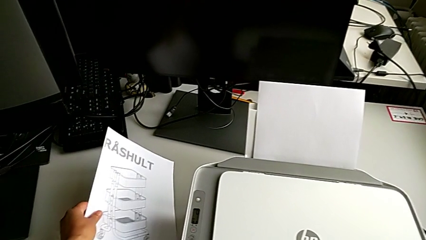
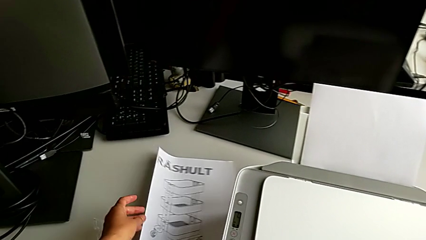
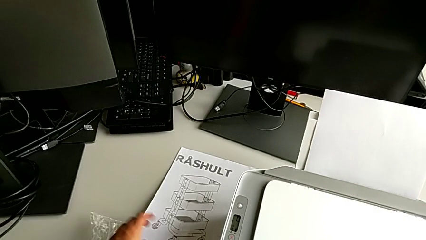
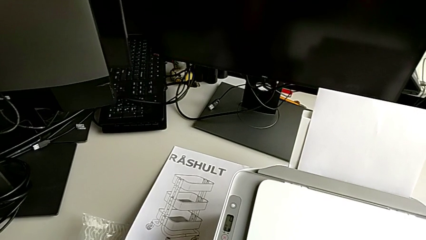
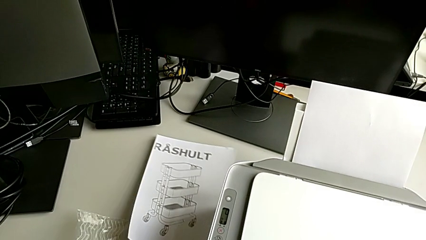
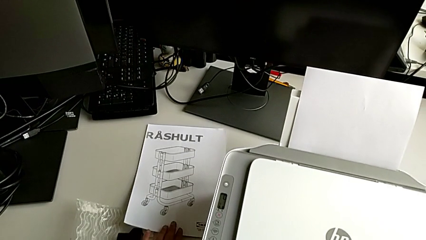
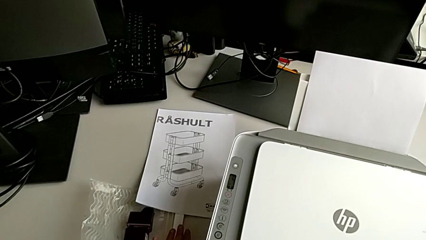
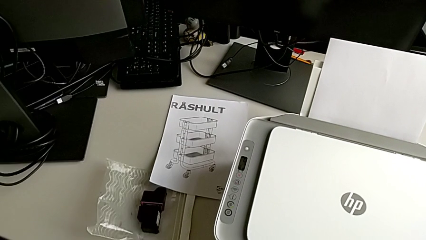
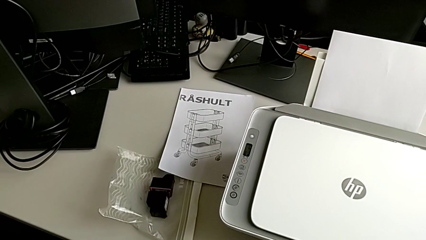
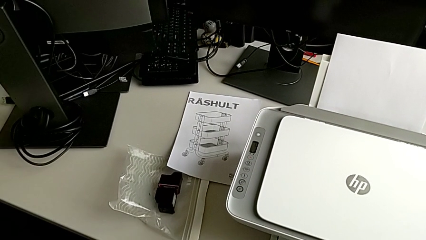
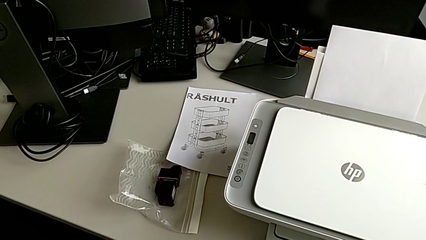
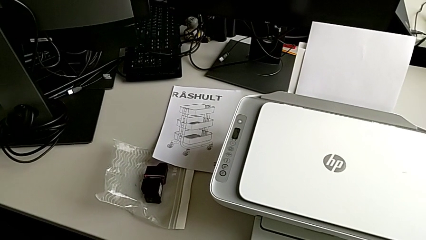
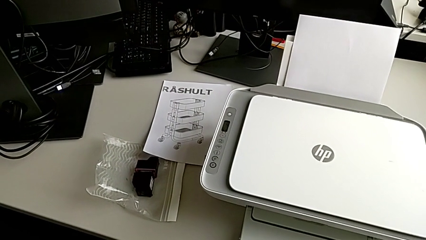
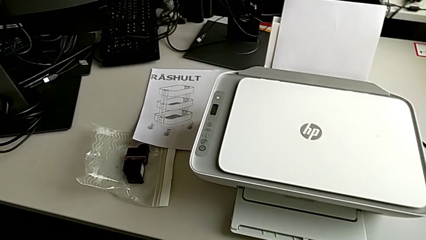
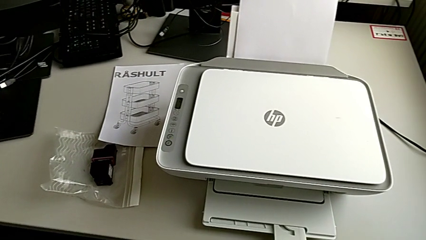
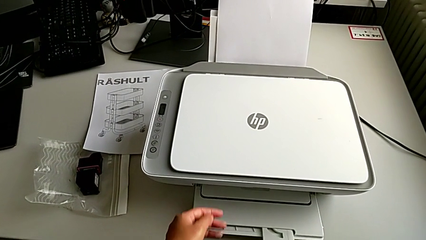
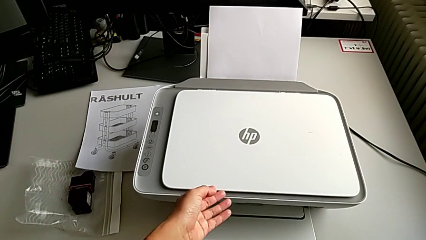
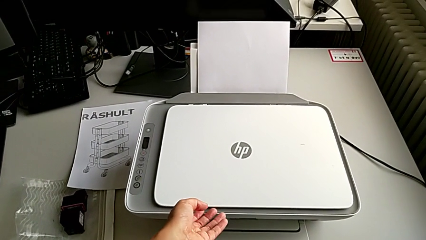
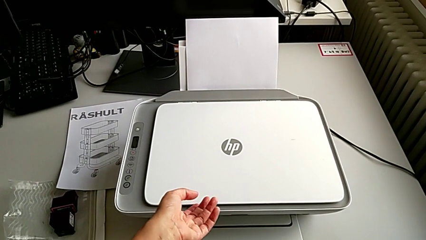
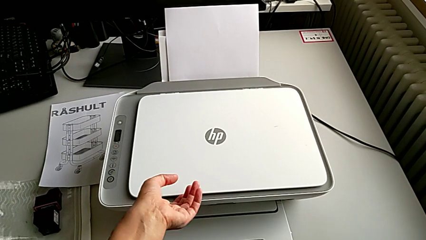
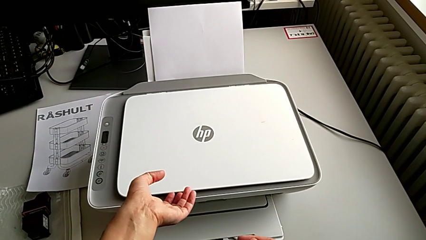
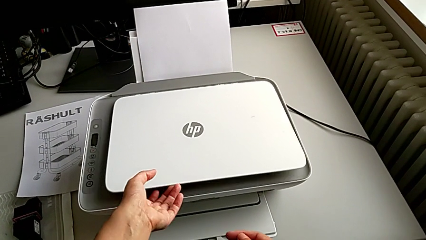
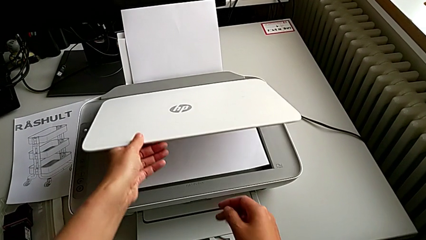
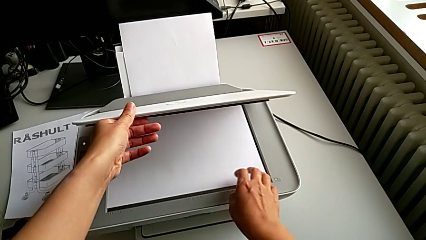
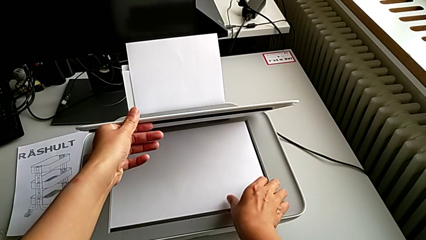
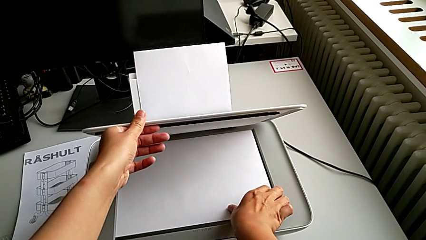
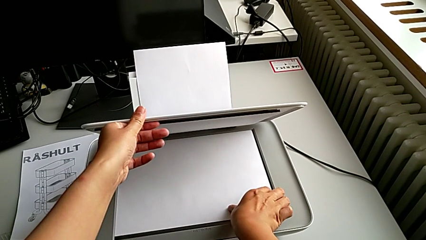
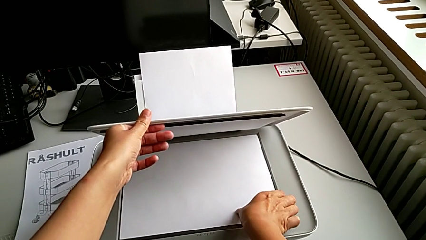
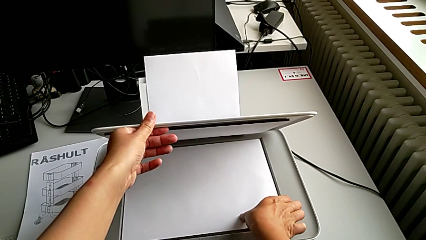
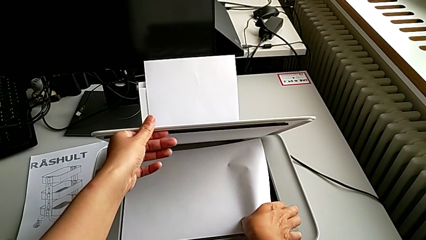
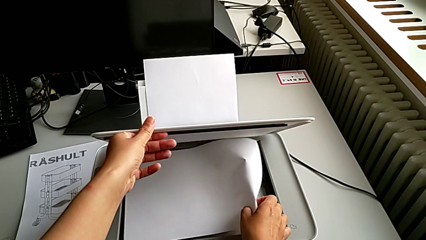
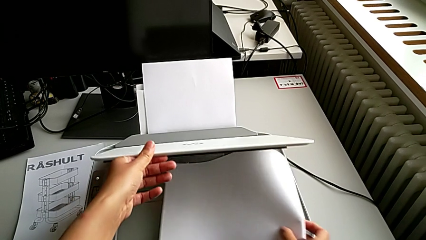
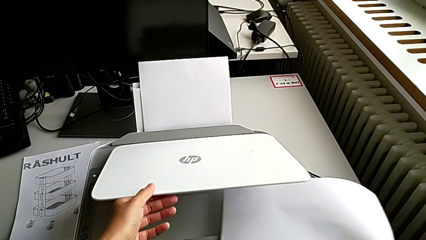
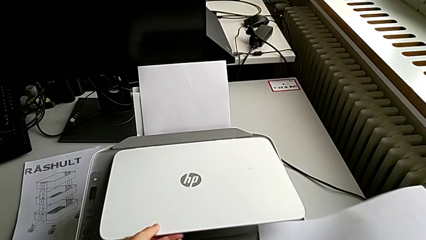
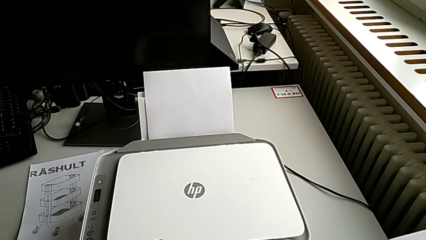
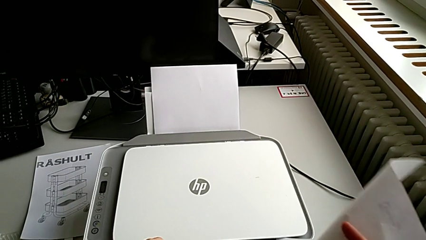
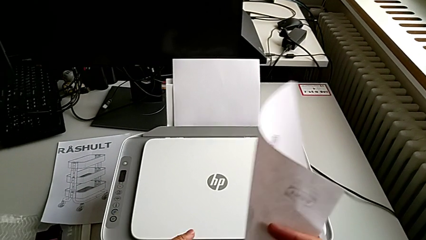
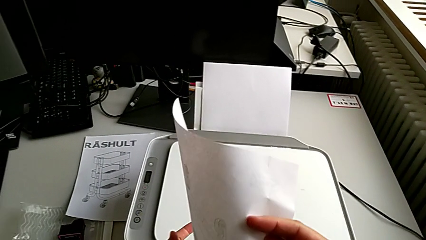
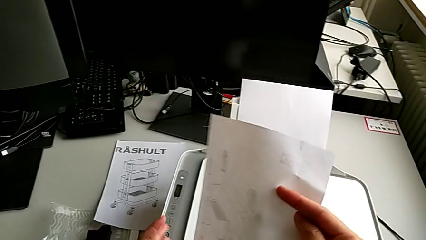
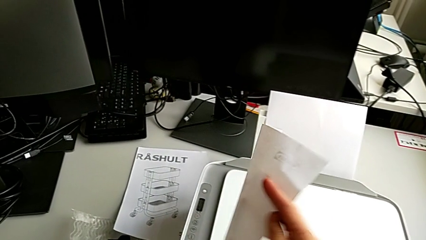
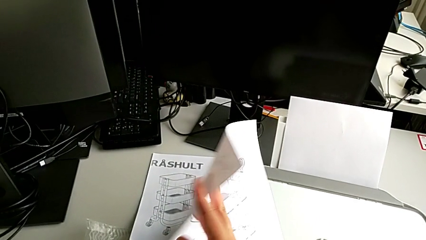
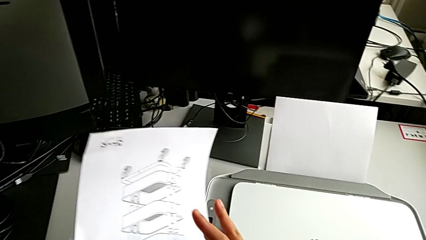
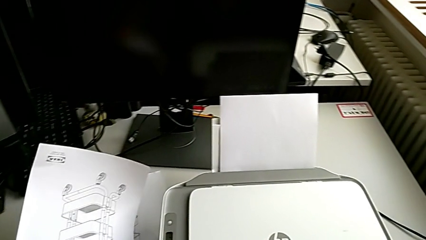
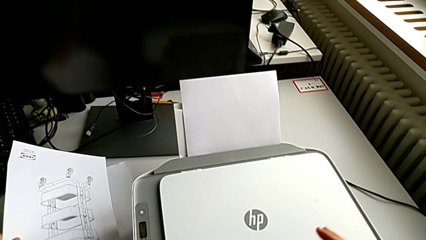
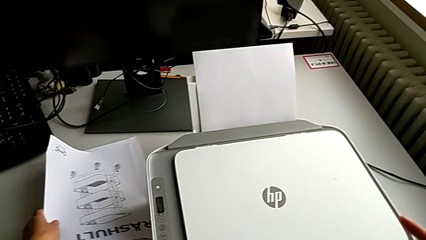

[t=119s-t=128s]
The camera wearer is making a copy with the printer. They place the copy, open the copy gate, grab the paper stack, close the copy gate and begin to place the paper stack.

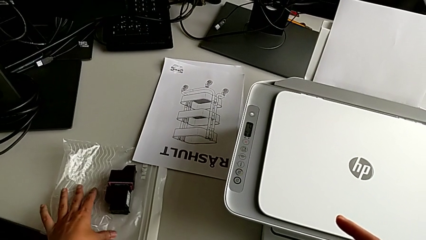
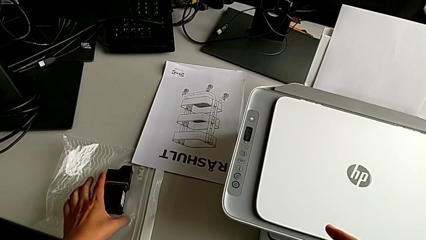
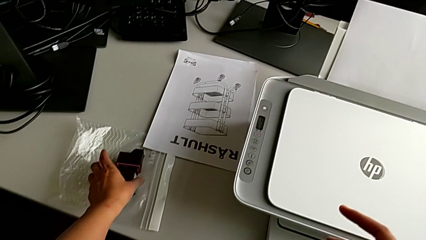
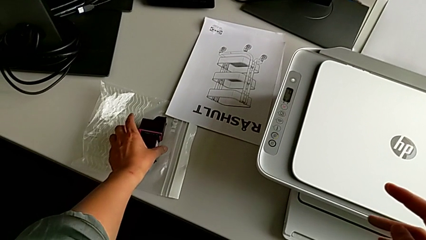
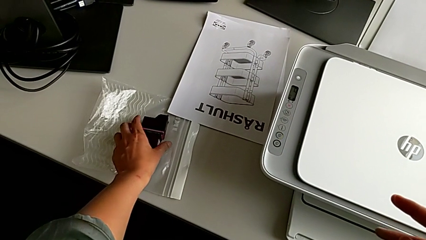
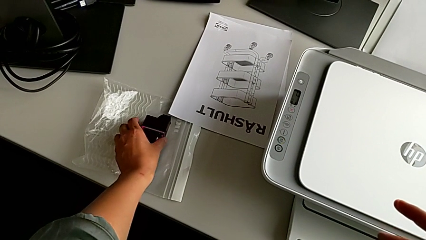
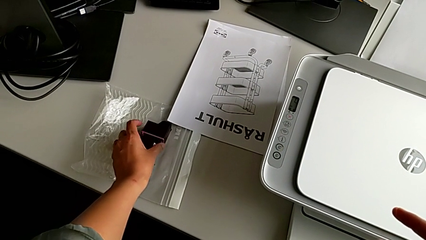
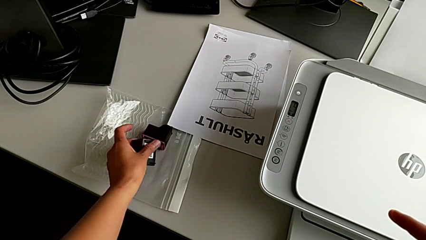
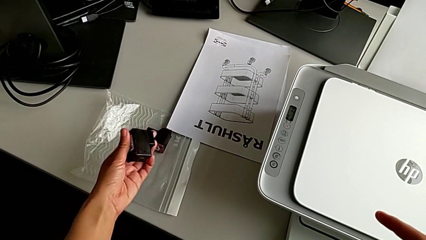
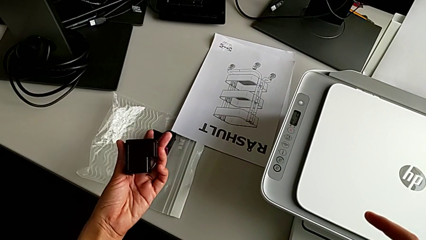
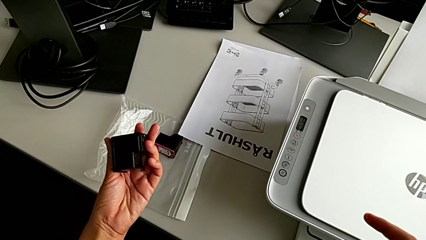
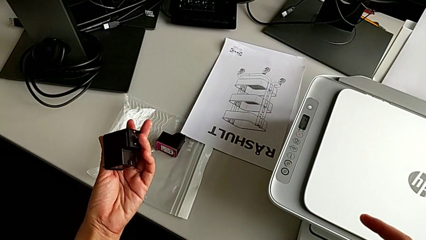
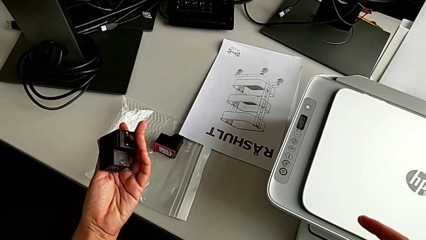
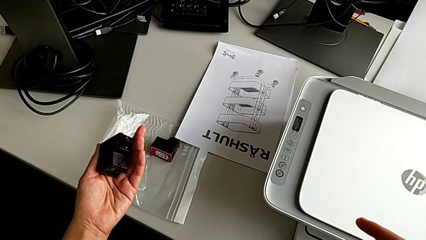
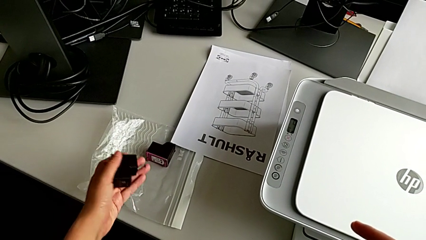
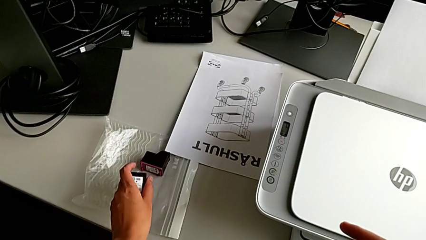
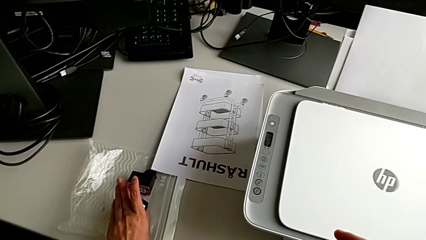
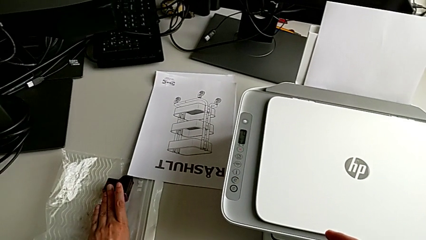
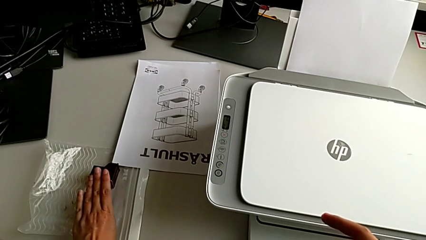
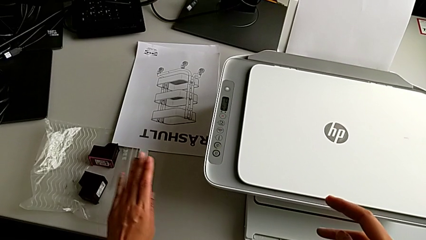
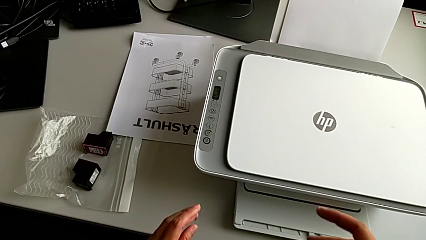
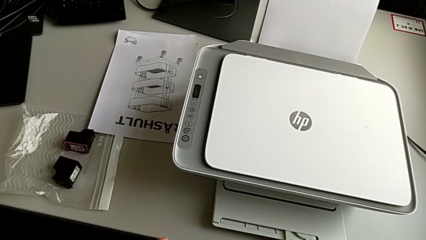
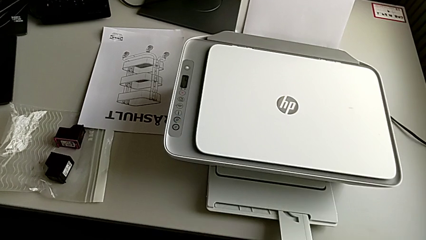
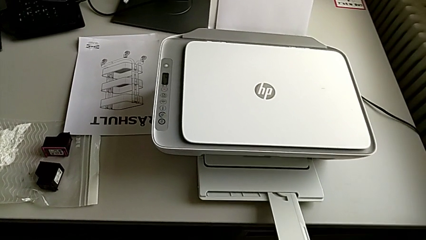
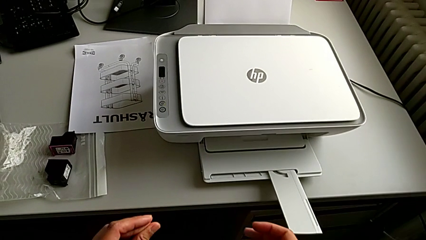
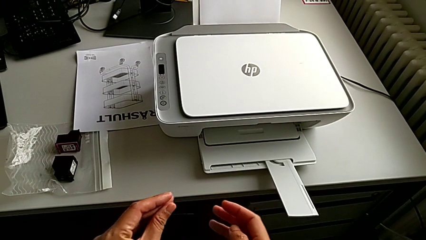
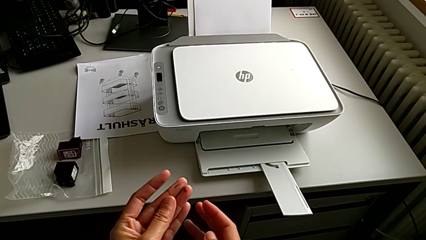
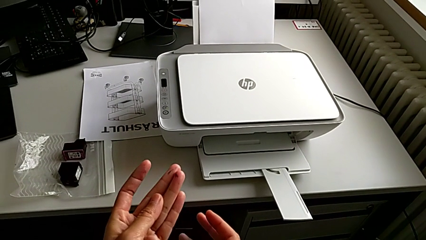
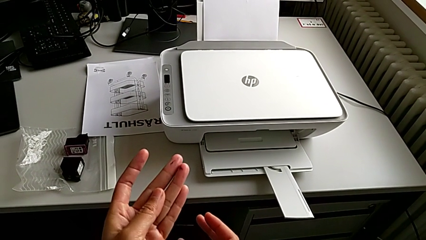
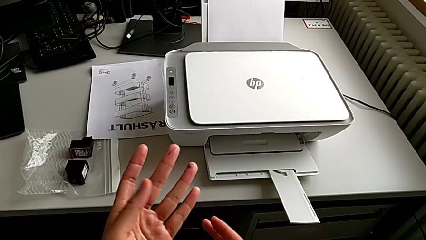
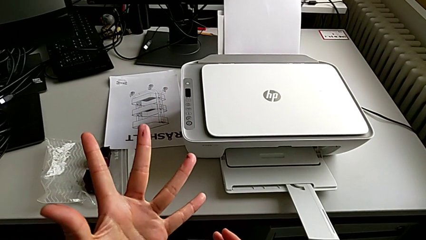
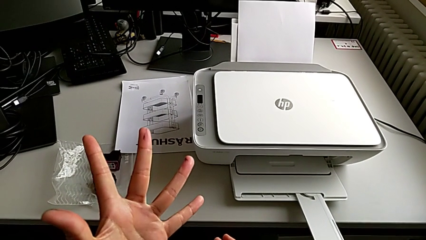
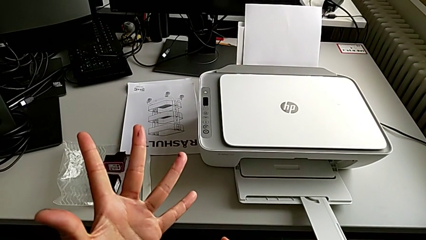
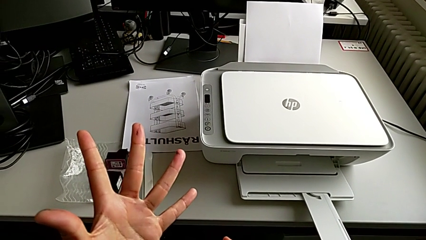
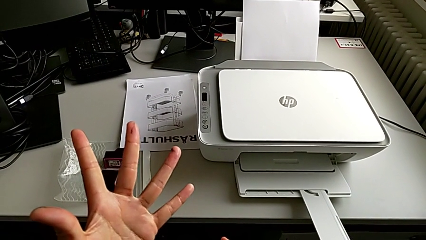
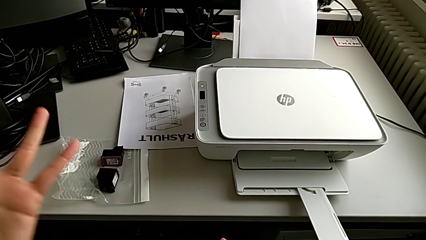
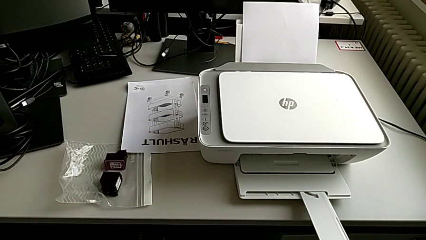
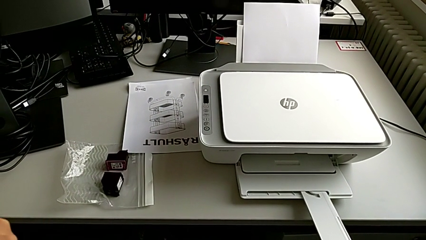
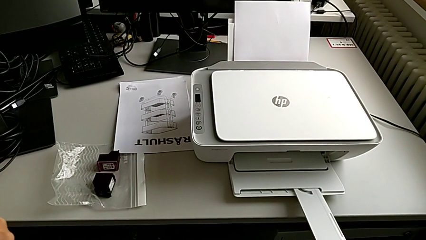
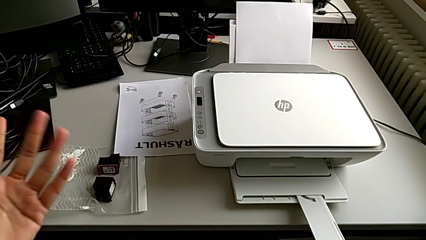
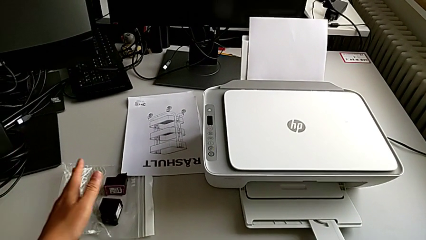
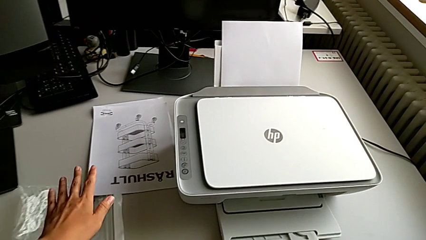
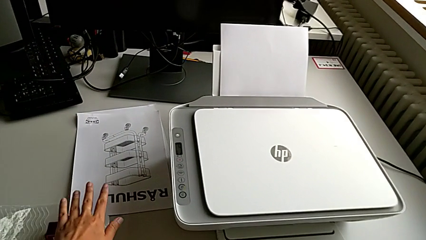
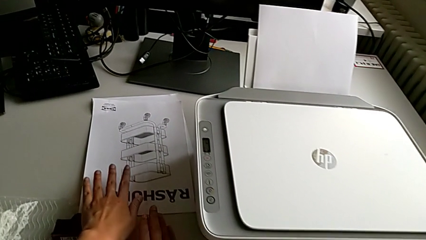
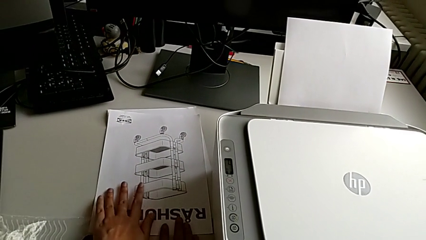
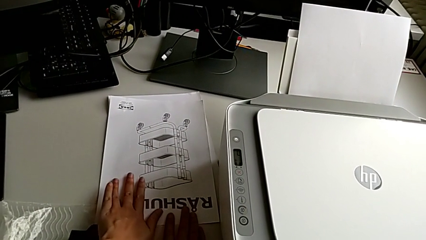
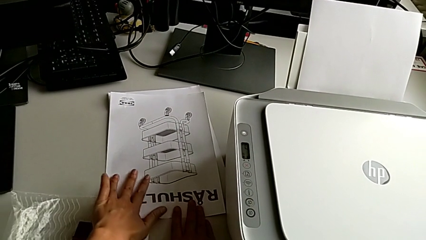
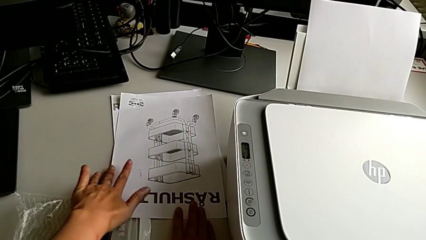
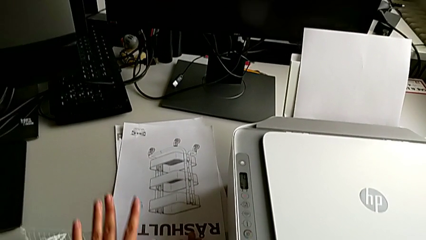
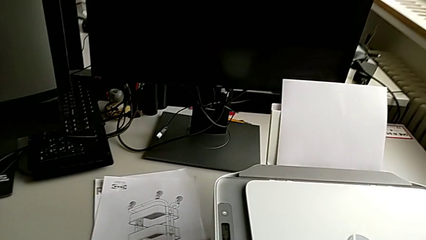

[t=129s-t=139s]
The camera wearer is exchanging the ink cartridges of the printer. They grab the black ink cartridge, inspect it, place it and wrongly touch the paper tray.
